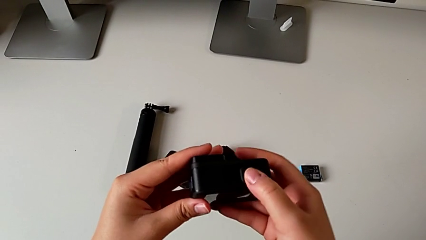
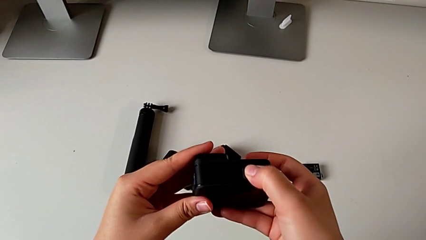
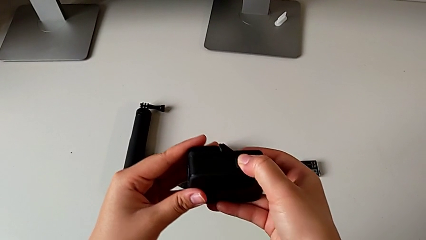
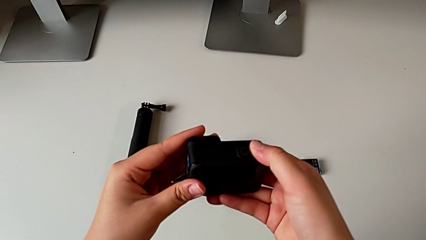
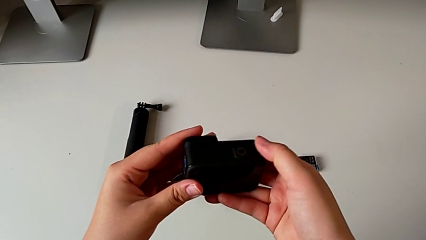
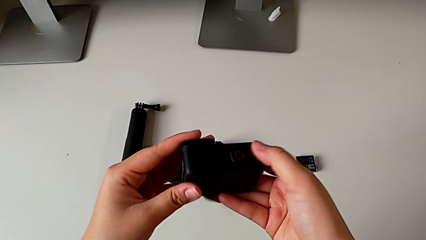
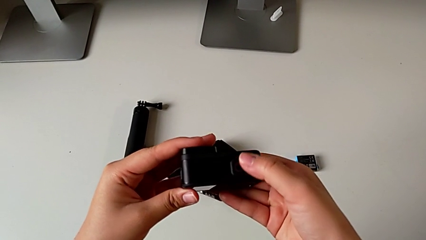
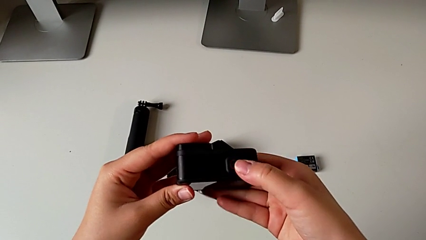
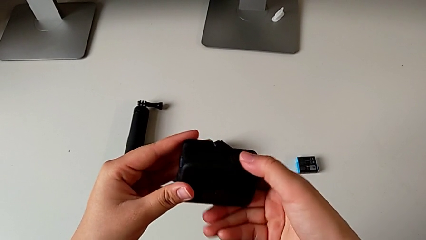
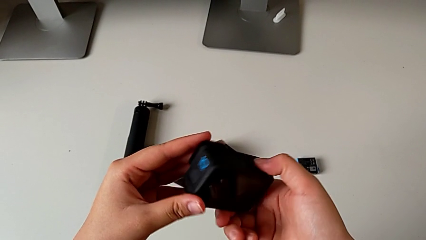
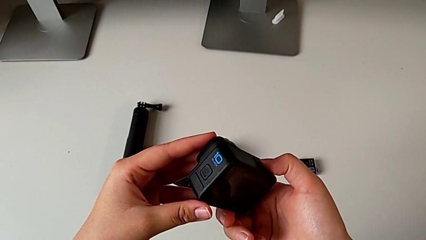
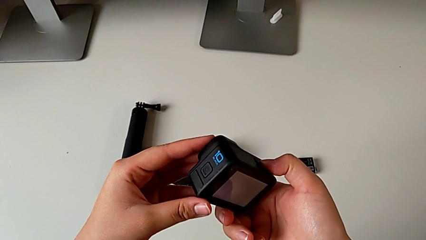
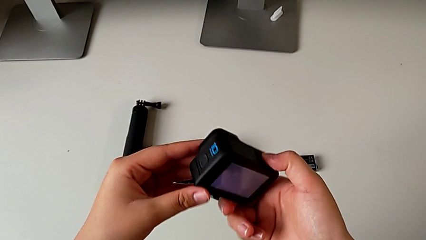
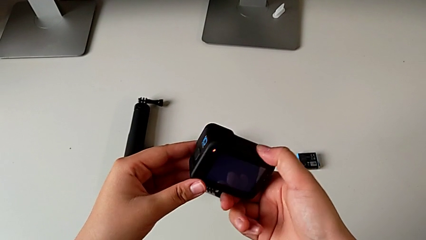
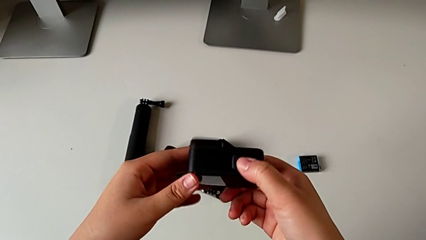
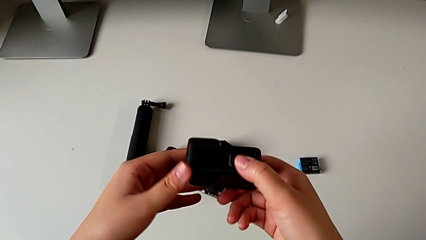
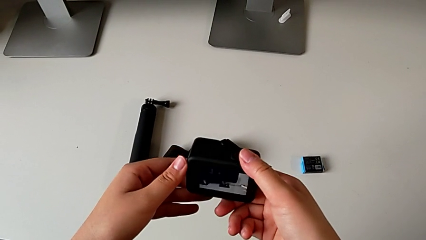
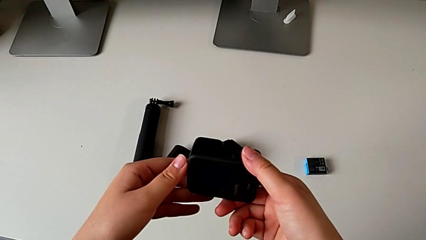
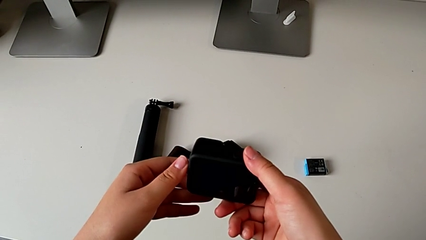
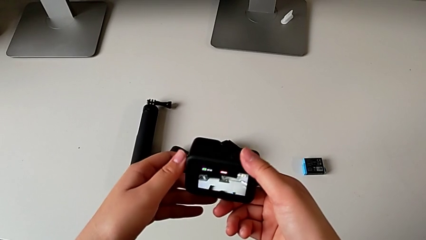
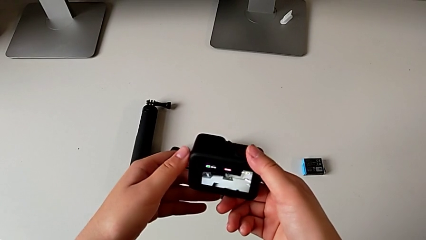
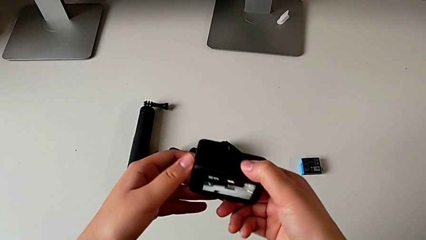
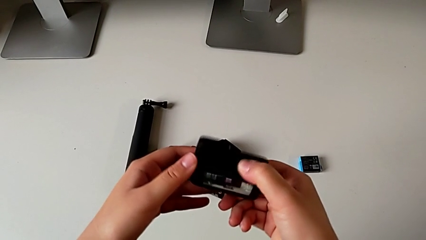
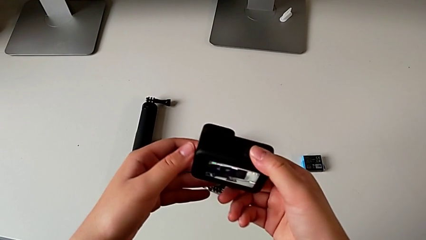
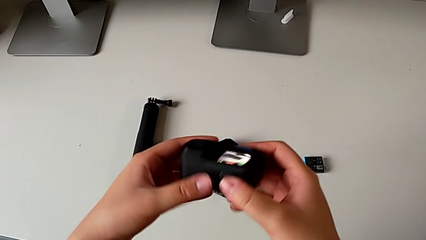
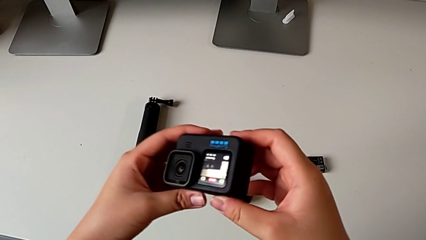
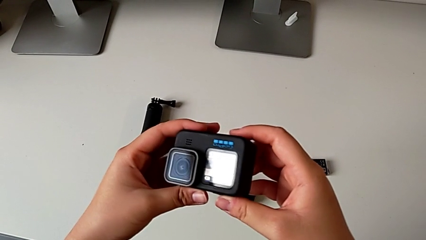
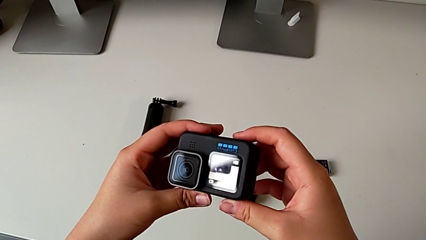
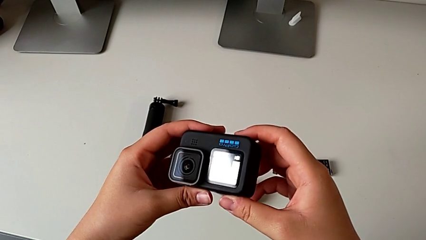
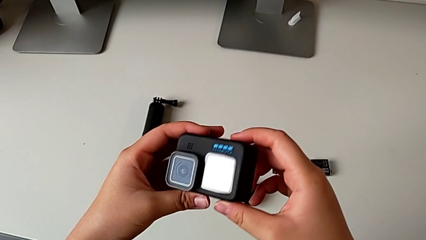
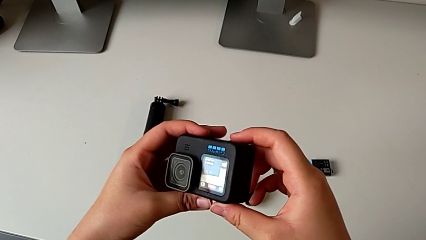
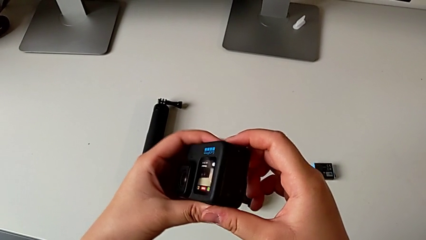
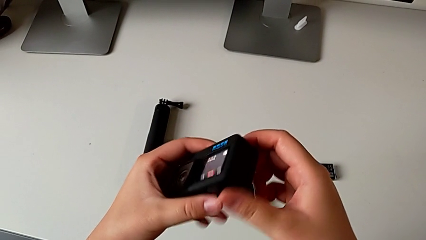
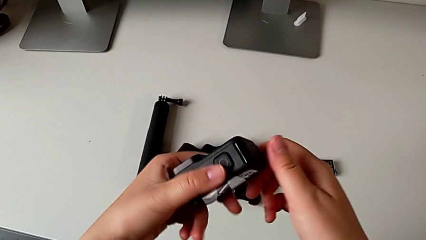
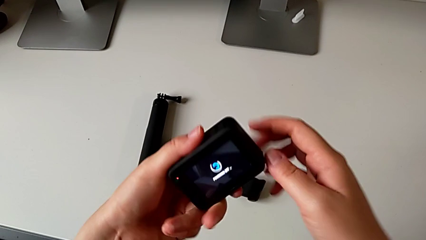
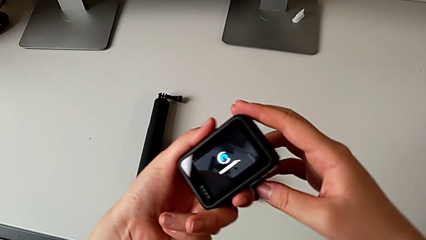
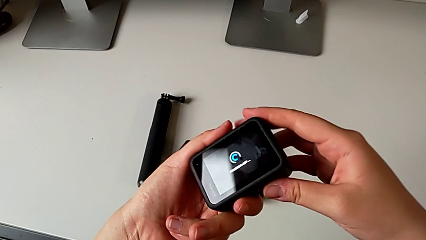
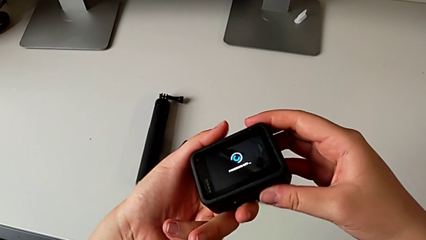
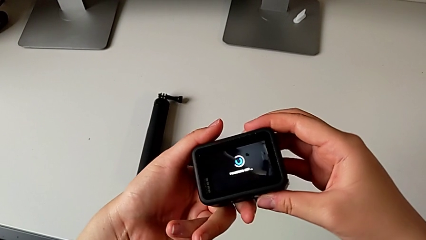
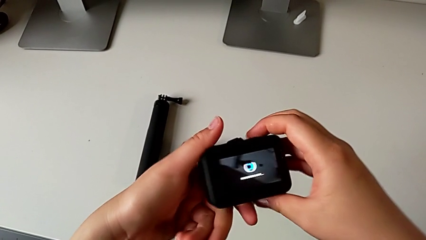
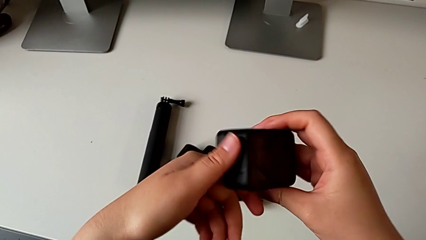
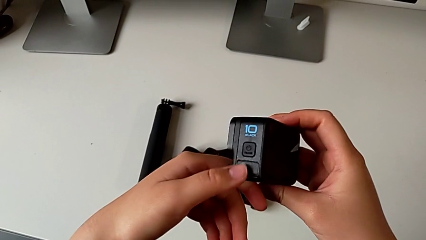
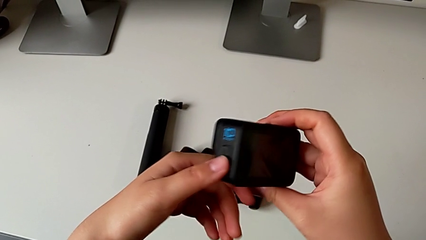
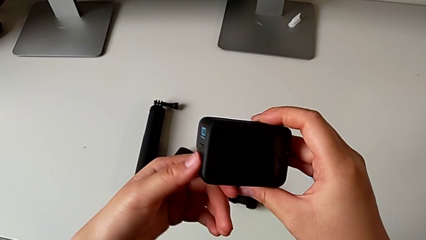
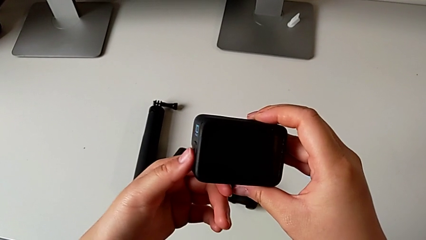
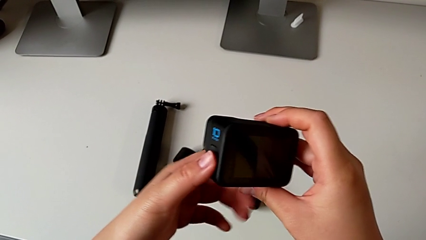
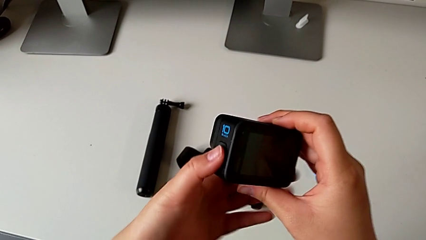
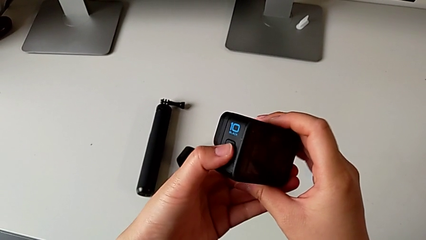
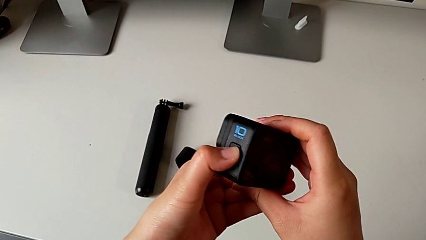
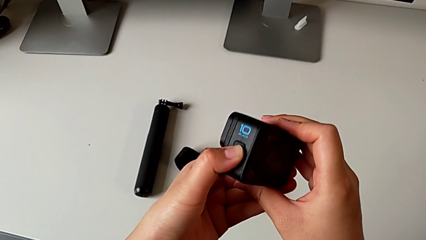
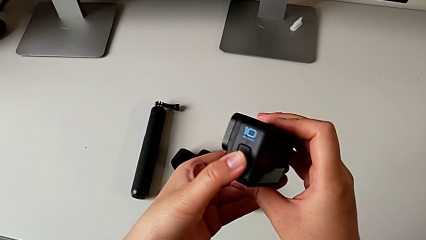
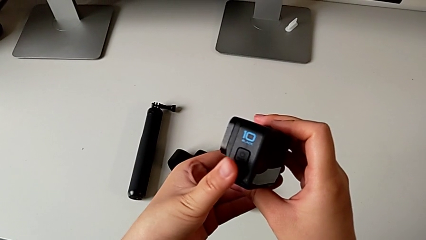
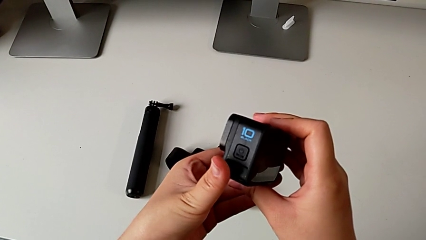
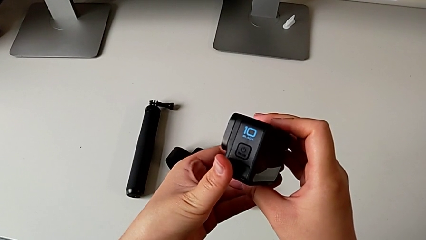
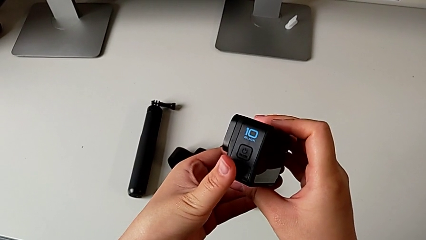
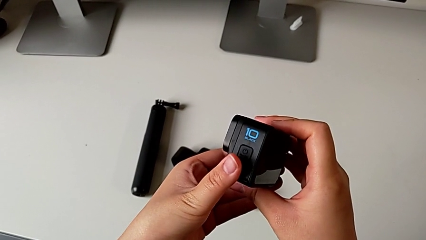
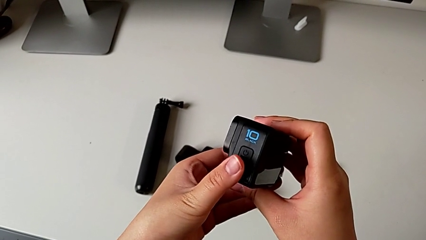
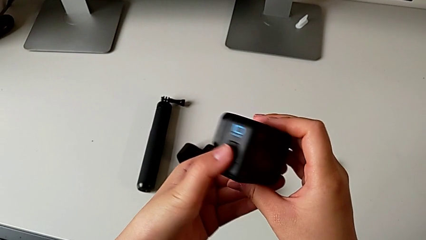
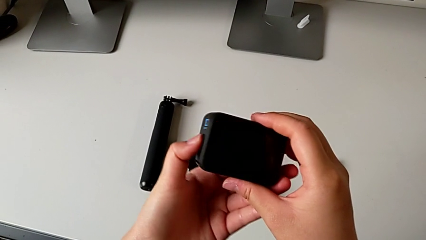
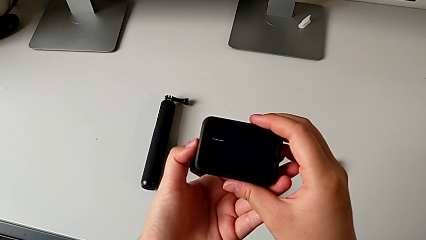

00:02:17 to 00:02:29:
The camera wearer is turning on their GoPro. They wrongly press the upper button, rotate the GoPro and press the left button.

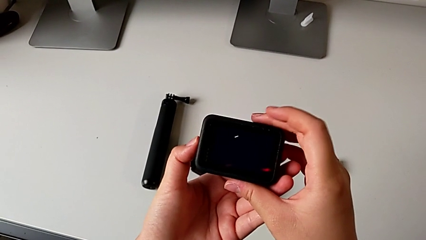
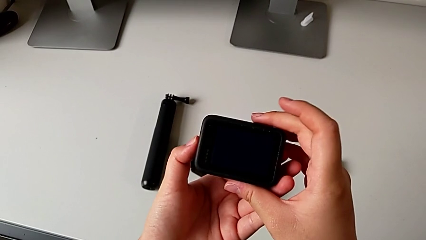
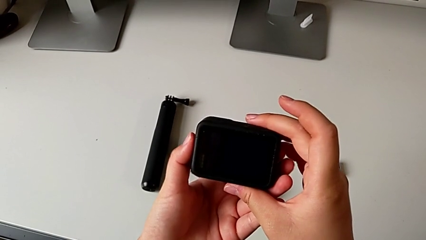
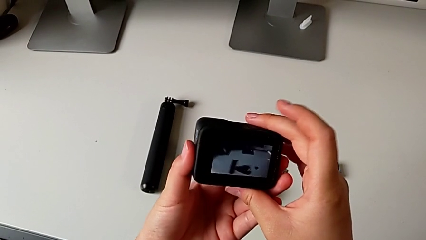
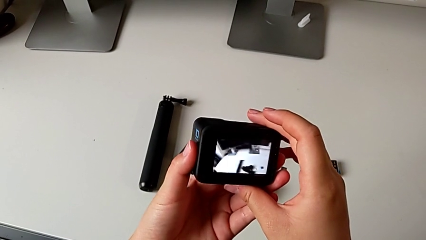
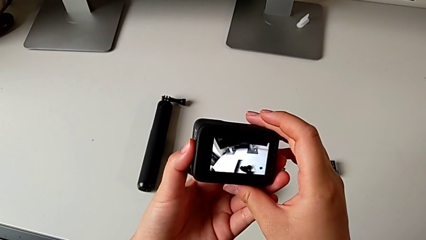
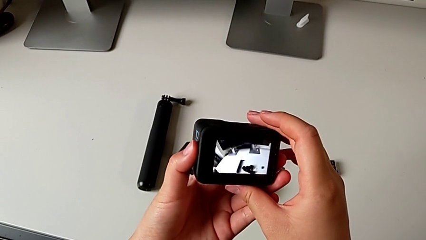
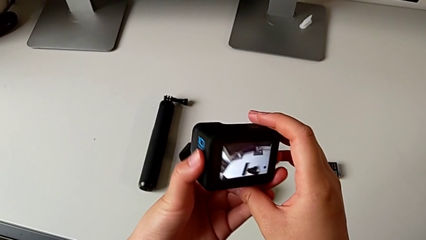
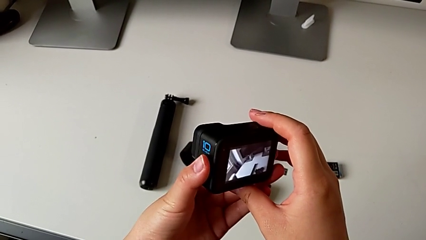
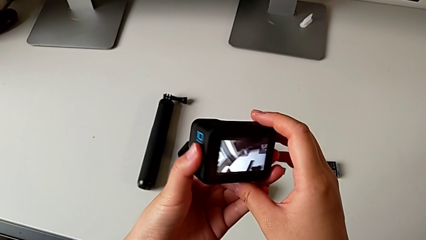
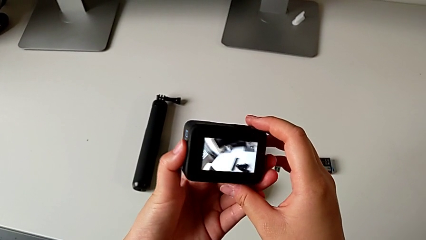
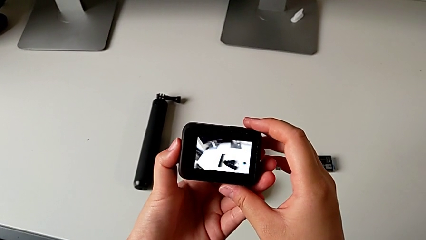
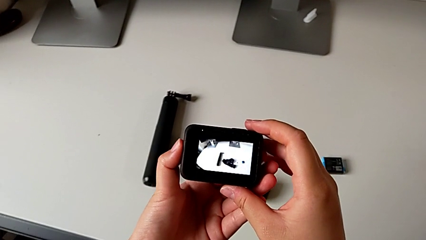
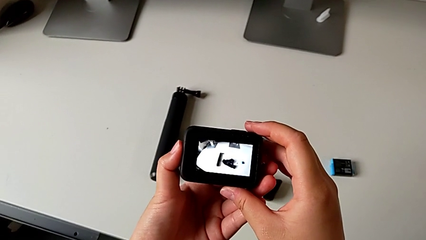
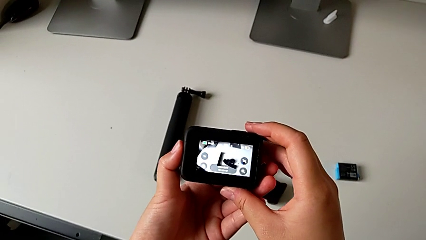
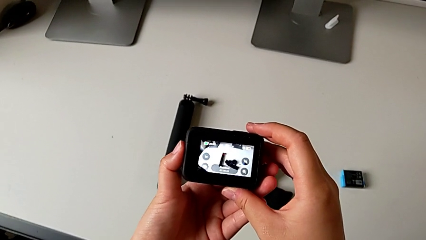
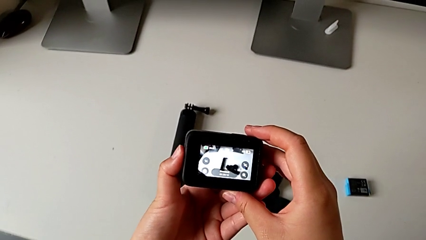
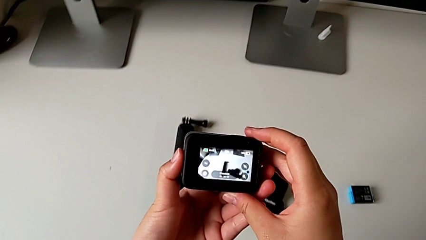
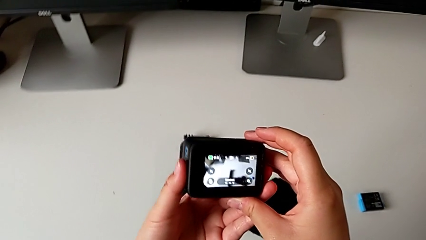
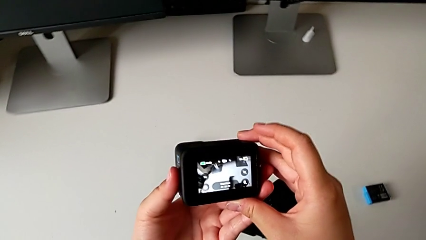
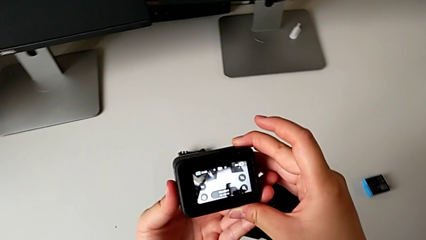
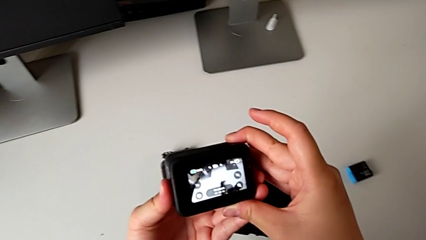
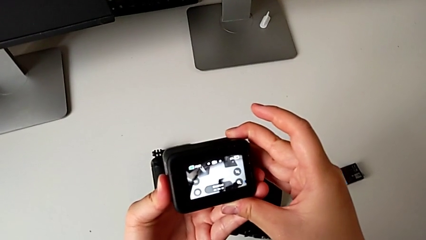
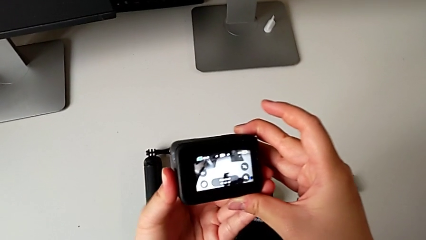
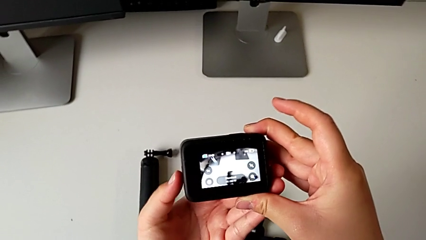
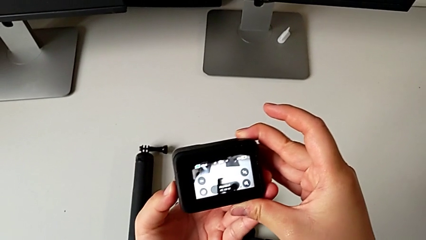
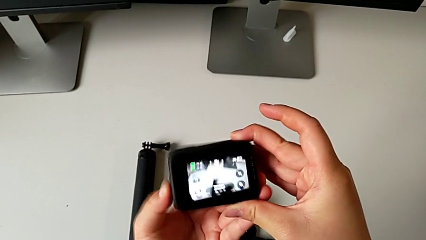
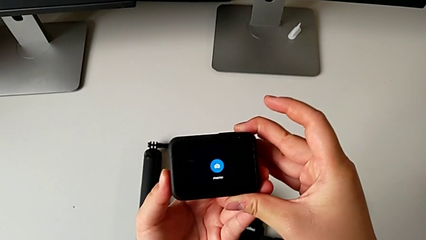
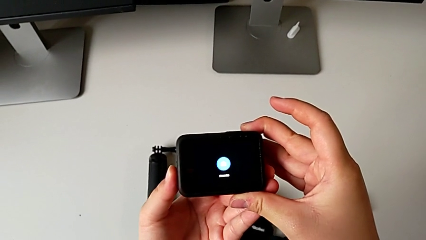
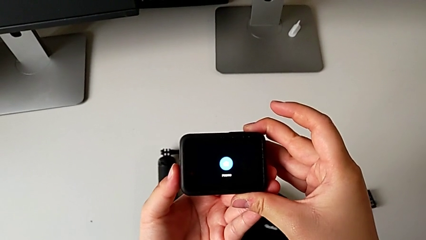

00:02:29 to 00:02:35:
The camera wearer is turning off their GoPro. They grab the GoPro and press the left button.
